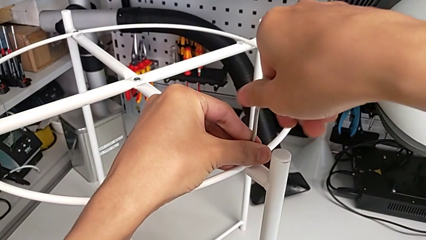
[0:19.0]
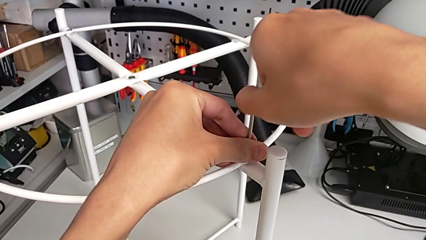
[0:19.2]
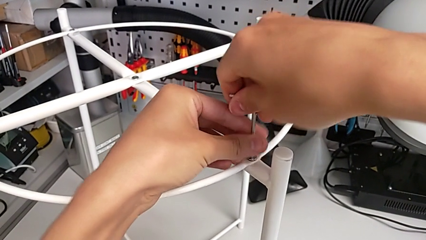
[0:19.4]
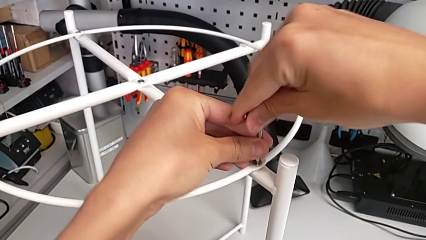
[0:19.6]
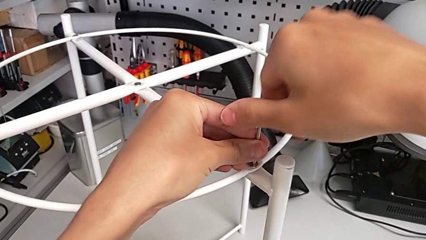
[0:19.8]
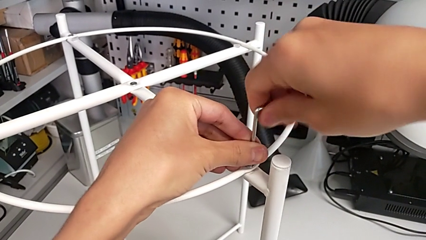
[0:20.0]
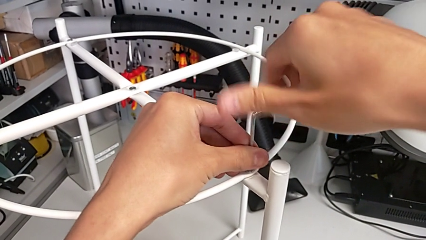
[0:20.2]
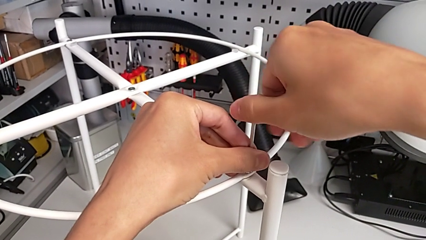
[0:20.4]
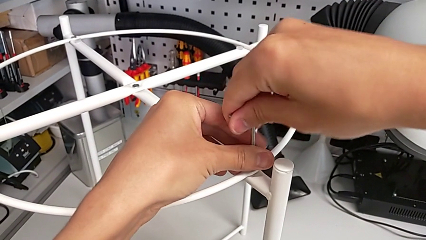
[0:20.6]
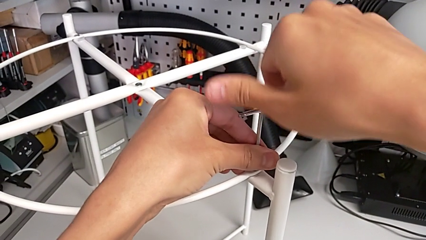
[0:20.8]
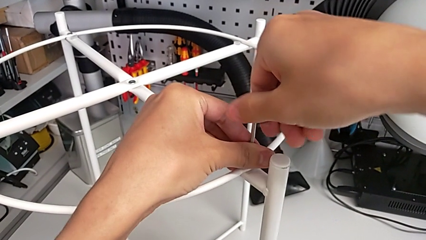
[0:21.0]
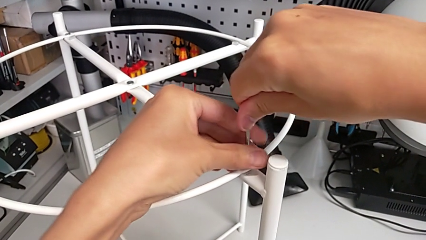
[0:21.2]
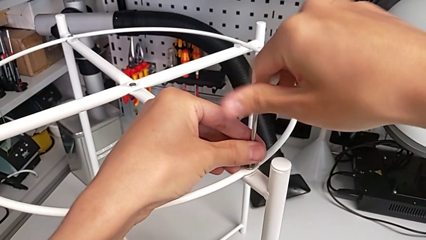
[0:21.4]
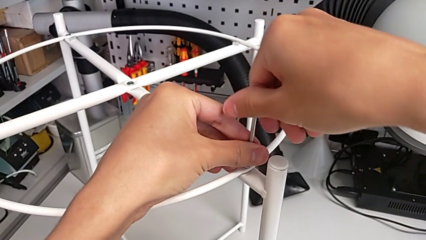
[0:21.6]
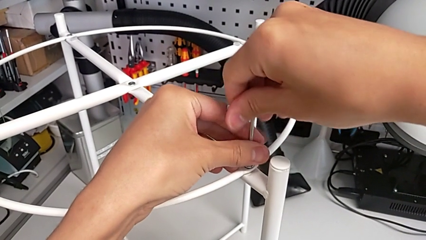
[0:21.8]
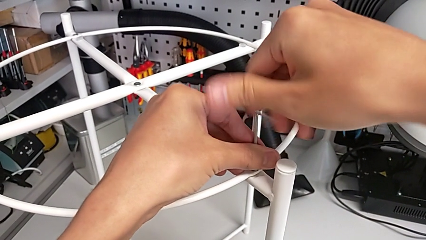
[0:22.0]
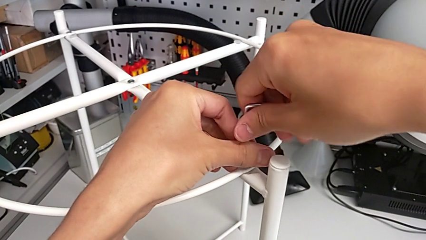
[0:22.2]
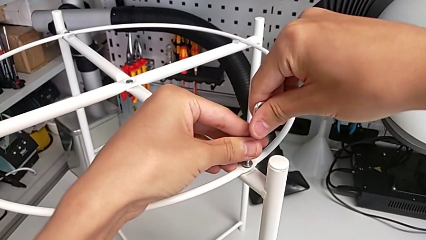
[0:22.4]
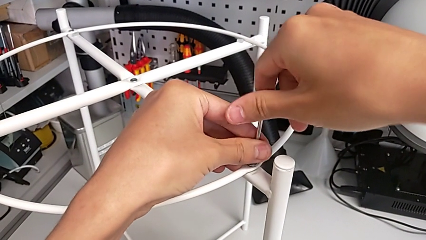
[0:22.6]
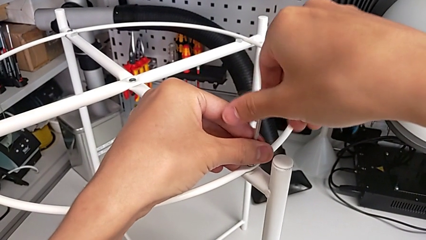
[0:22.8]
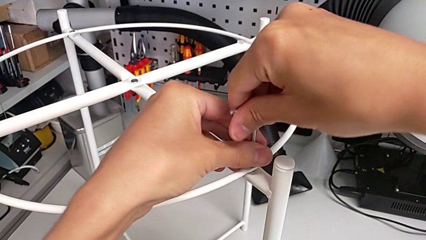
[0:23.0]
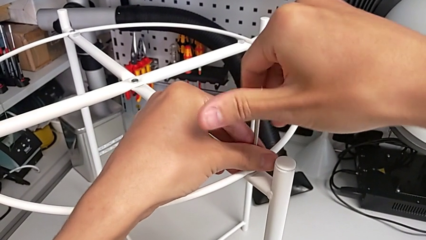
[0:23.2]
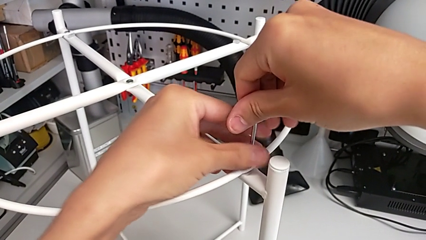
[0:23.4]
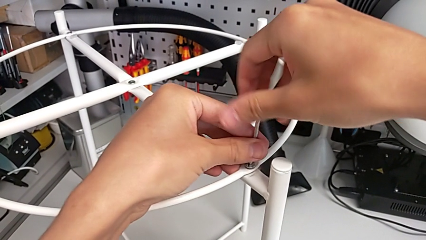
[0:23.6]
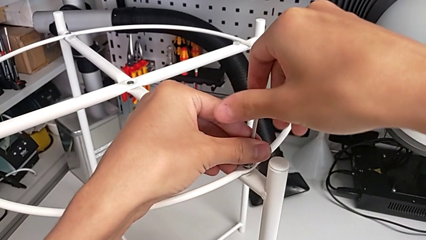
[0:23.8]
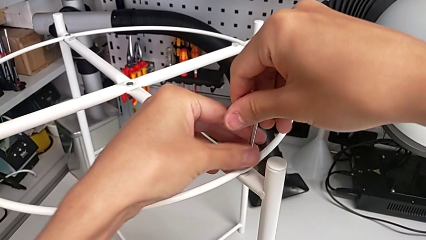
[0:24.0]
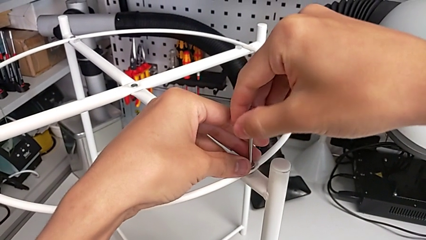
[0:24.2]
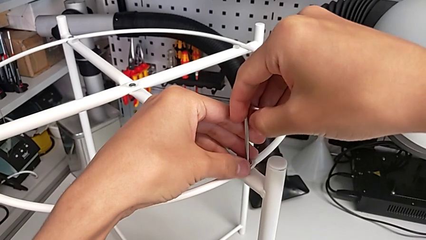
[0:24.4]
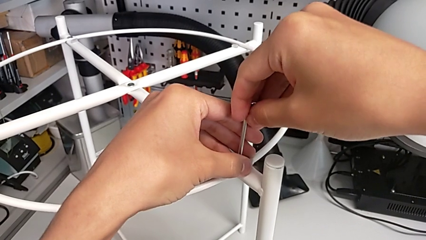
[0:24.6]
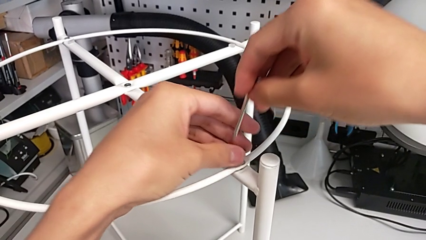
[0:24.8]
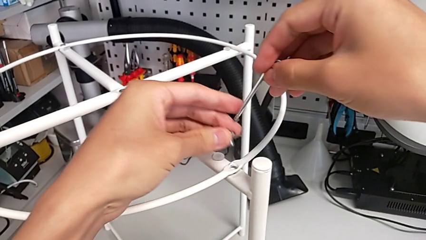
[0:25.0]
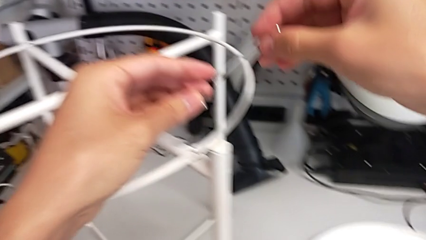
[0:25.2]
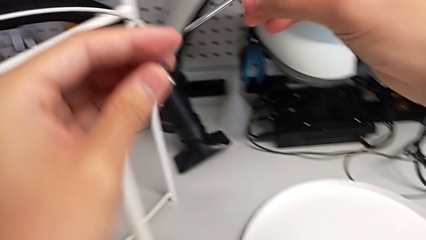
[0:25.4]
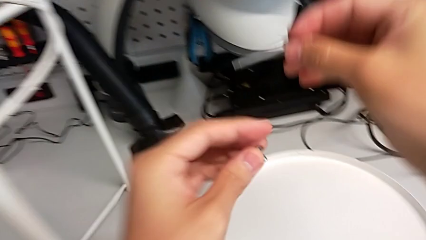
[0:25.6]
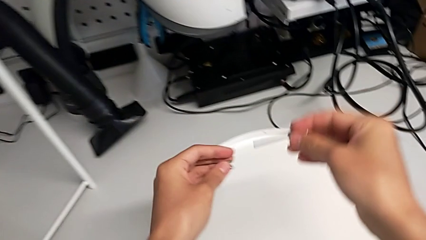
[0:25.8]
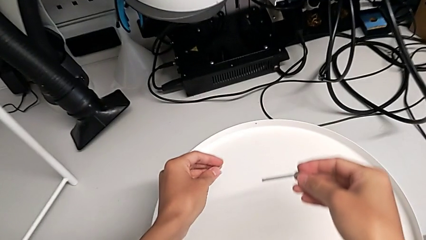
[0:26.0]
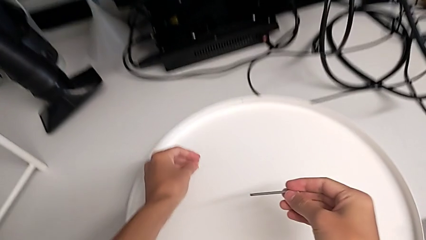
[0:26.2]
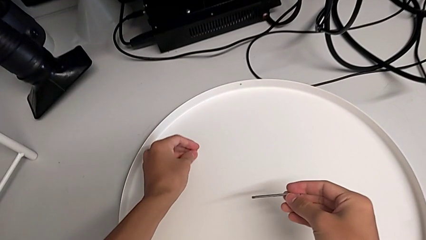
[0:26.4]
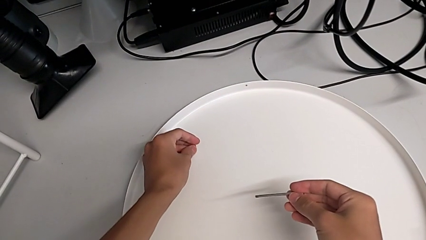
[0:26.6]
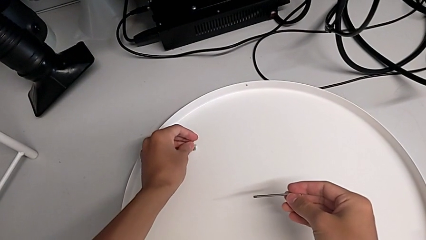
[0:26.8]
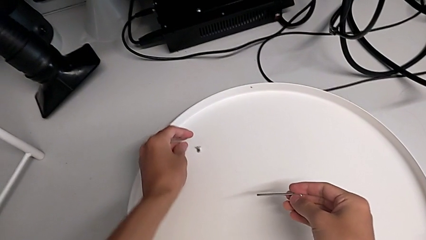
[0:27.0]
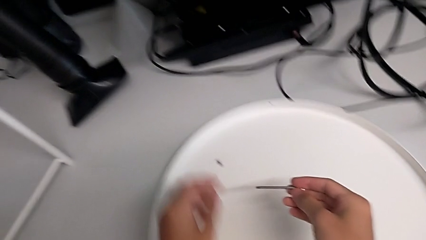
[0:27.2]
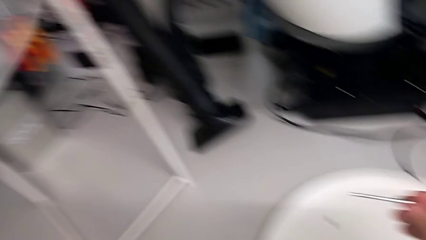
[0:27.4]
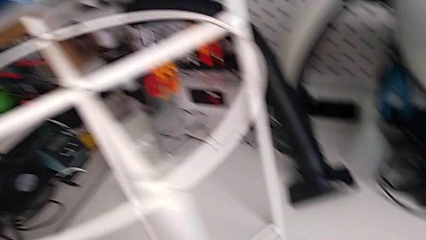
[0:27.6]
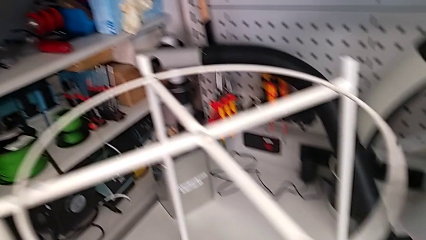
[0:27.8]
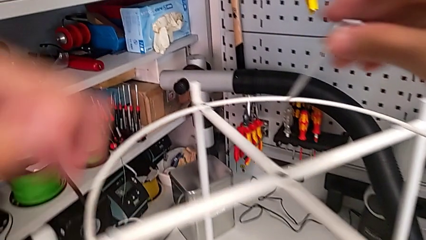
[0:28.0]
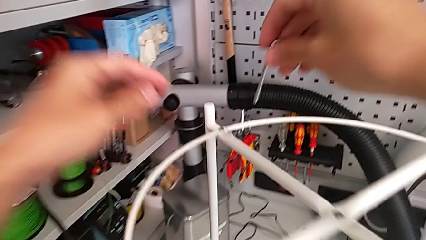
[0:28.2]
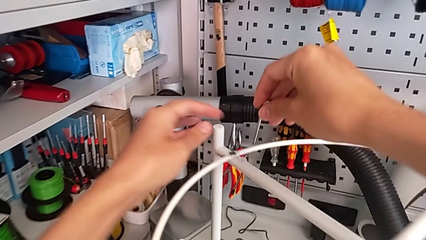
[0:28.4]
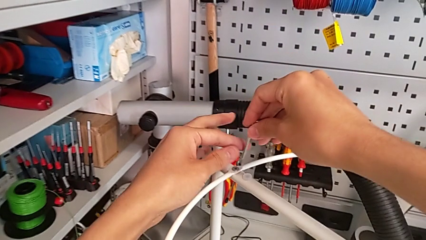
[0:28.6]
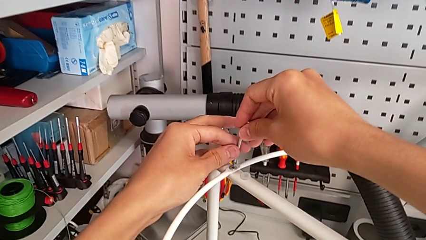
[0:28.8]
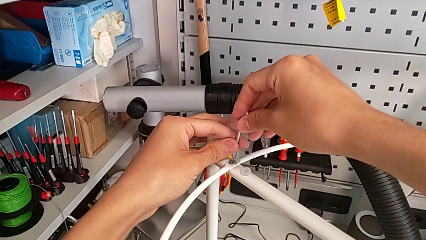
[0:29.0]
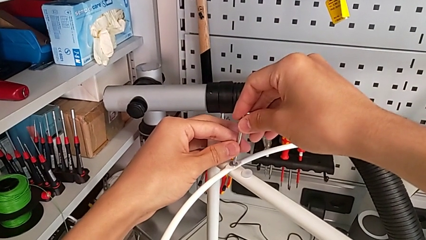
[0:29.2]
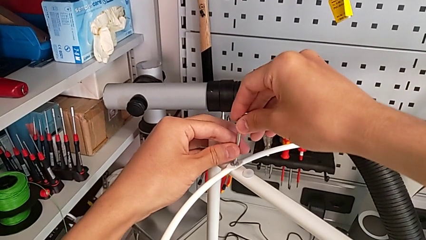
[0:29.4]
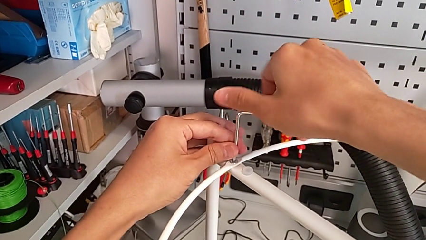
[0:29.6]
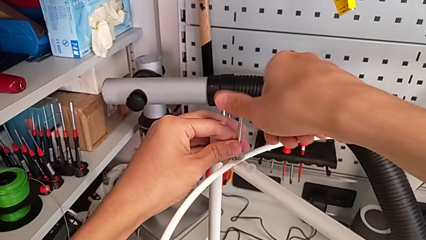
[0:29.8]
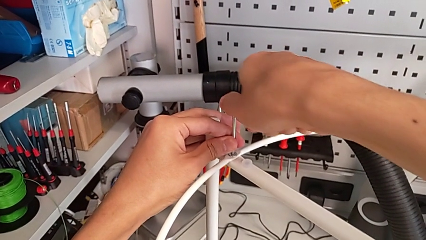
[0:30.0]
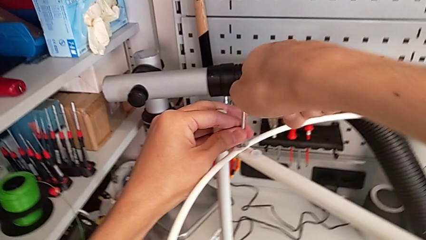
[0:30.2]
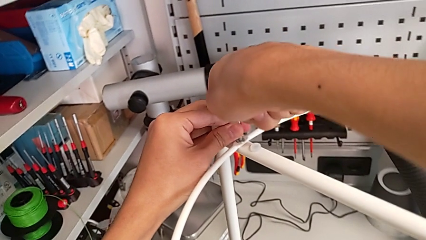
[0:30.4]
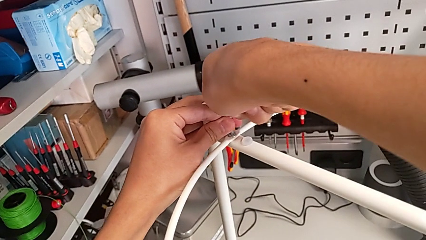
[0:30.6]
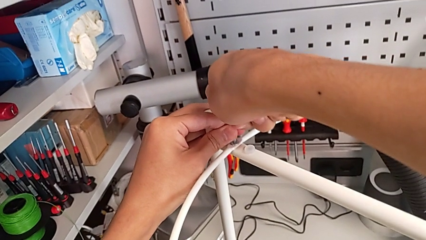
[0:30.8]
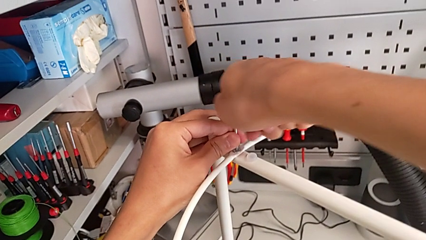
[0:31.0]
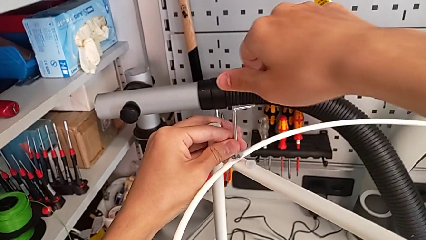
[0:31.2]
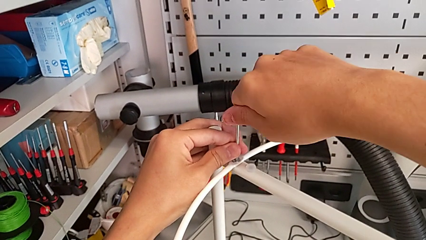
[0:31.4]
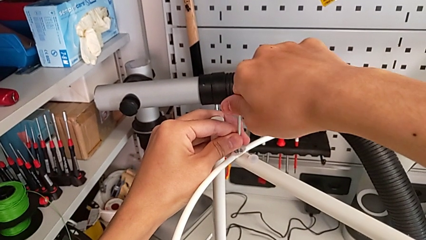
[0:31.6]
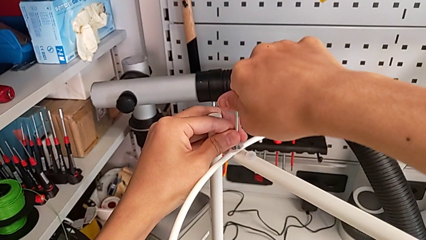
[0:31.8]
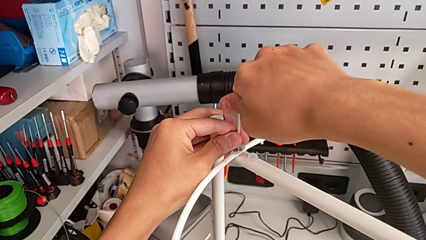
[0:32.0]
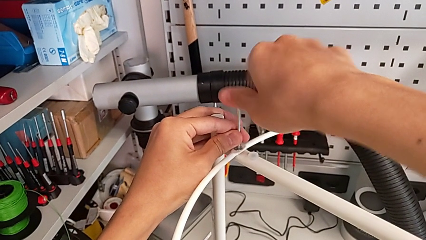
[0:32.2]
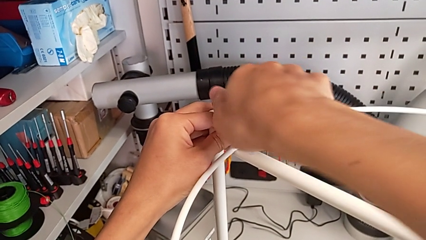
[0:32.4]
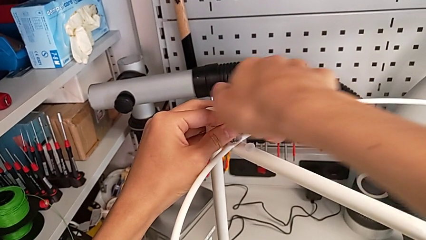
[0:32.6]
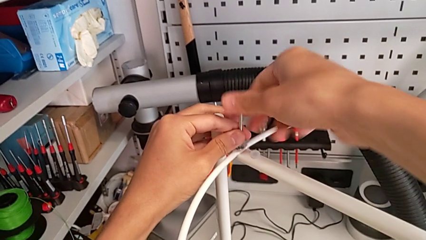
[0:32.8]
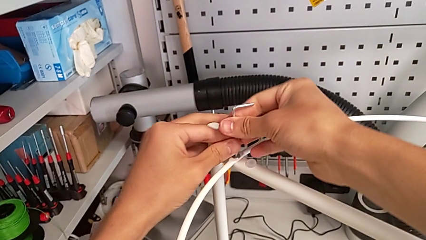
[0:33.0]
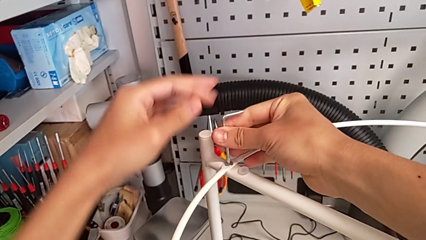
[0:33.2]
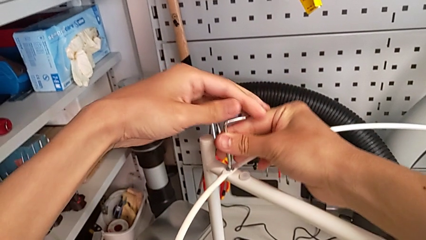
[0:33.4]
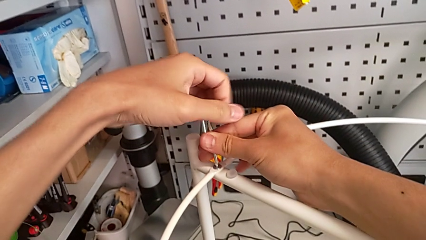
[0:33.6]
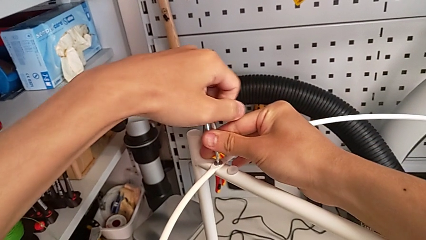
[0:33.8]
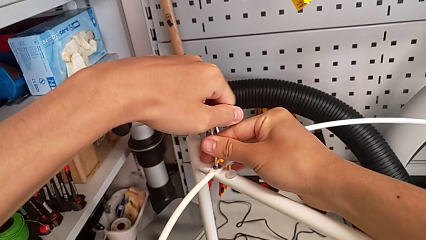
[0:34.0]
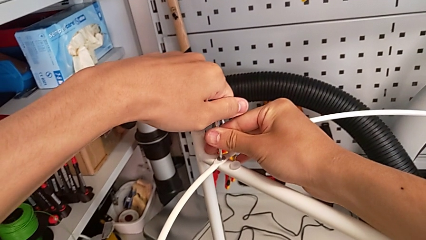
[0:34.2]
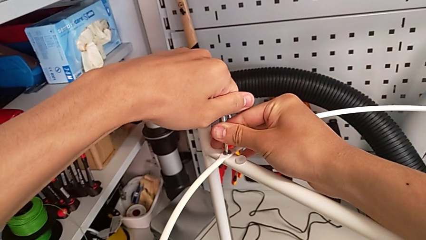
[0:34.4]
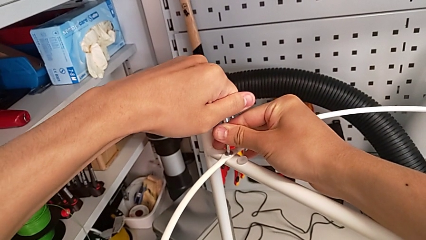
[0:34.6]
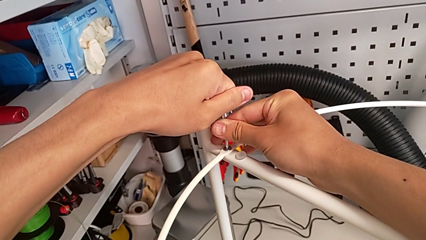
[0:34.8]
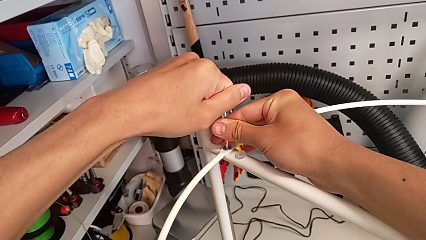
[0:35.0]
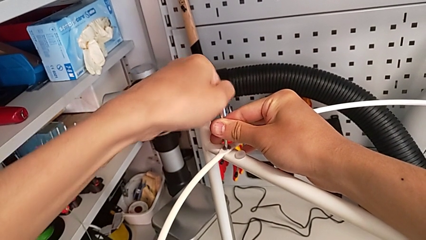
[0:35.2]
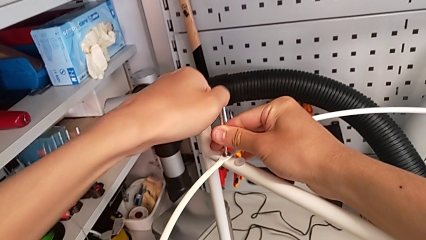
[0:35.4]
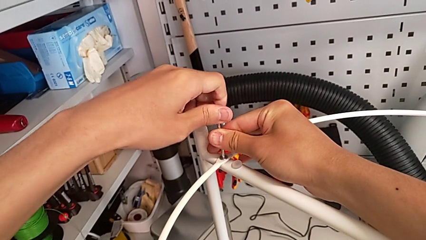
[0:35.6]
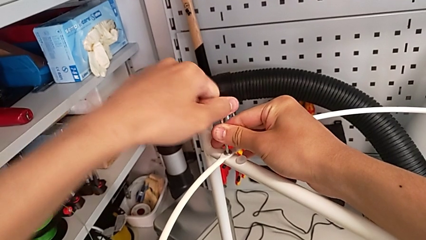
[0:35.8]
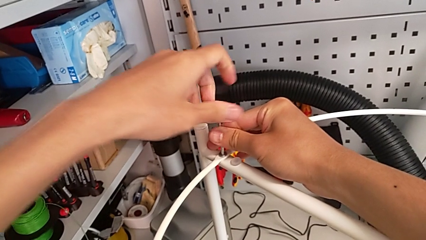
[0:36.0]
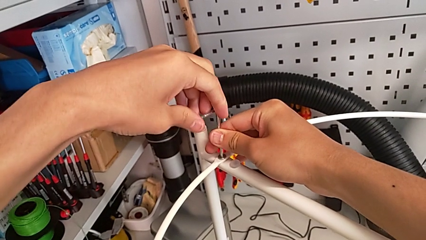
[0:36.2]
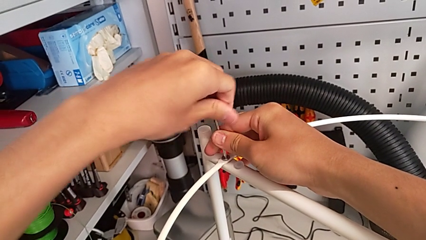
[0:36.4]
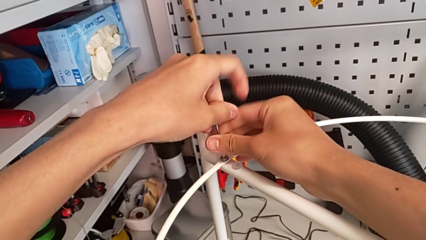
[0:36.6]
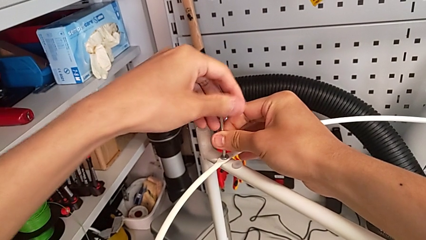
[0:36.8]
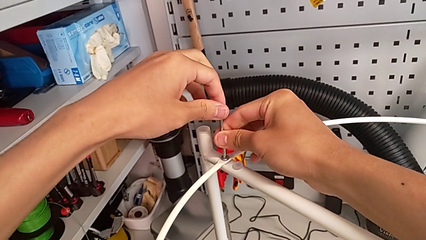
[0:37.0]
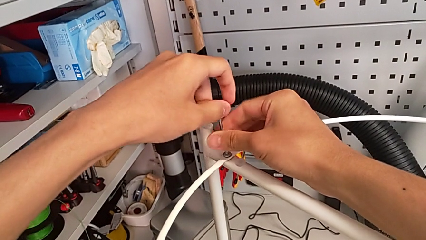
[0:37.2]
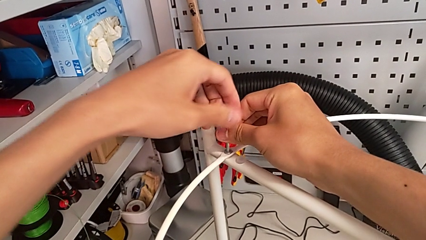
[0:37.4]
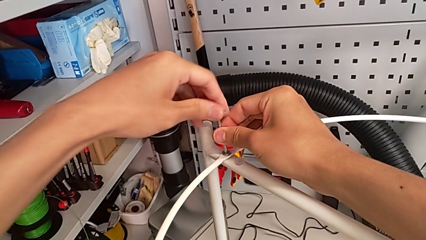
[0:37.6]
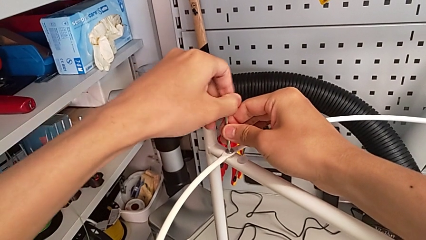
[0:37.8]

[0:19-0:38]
The camera wearer is unscrewing the hex socket head from the circle. They keep unscrewing the hex socket head, withdraw the Allen wrench with the right hand, disassemble the hex socket head with the left hand, place it, approach the hex socket head, insert the Allen wrench and begin to unscrew the hex socket head.
